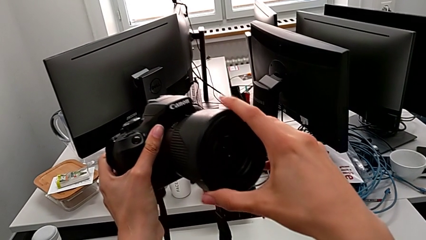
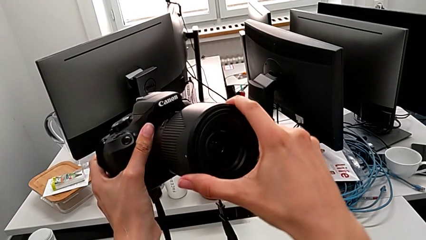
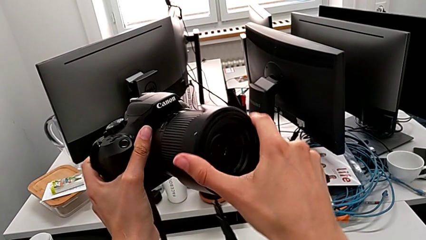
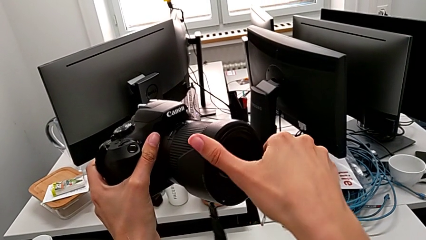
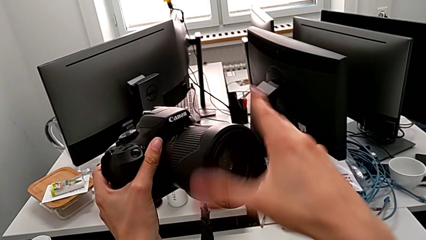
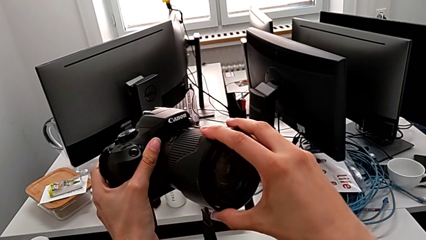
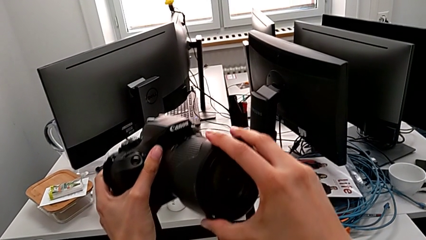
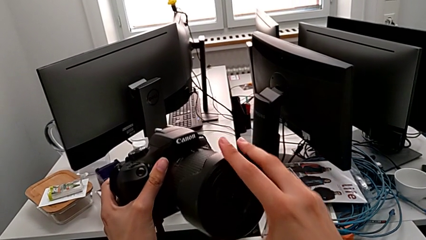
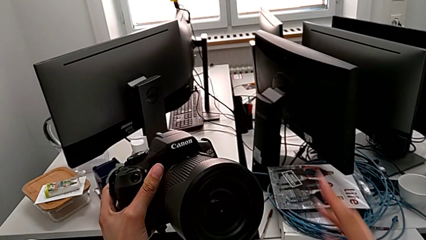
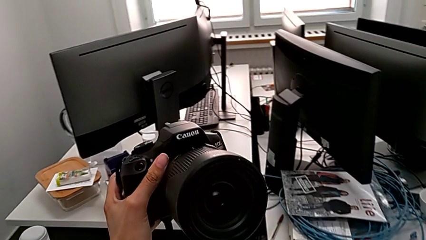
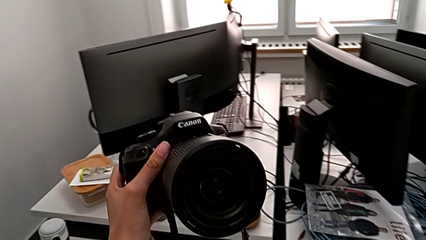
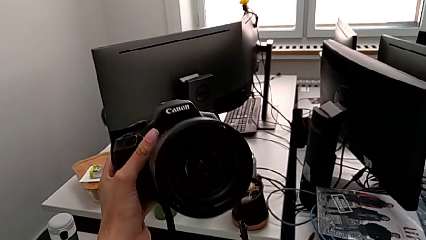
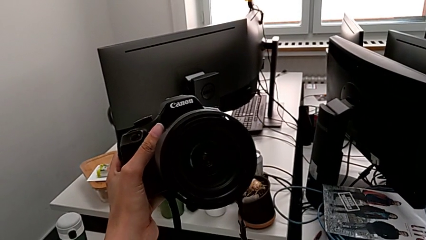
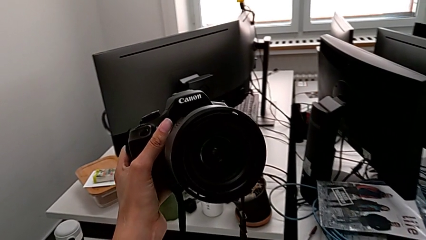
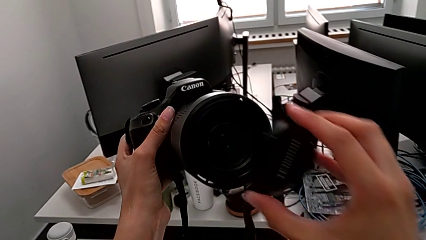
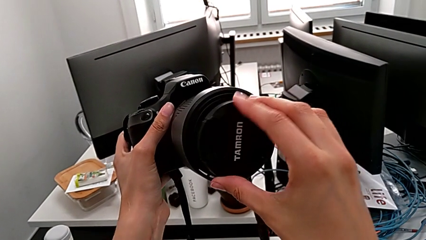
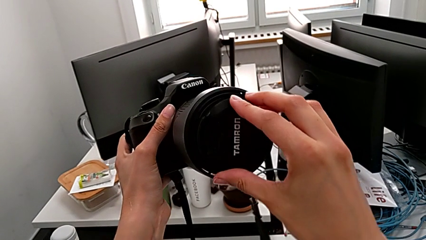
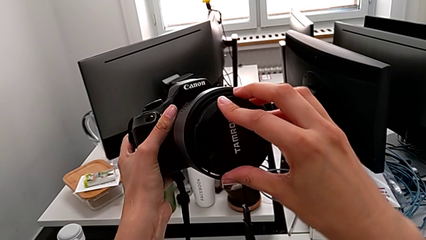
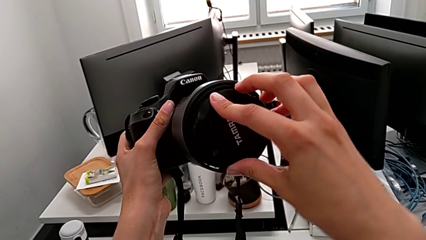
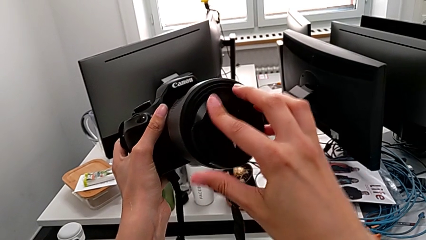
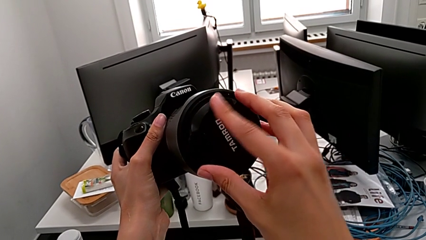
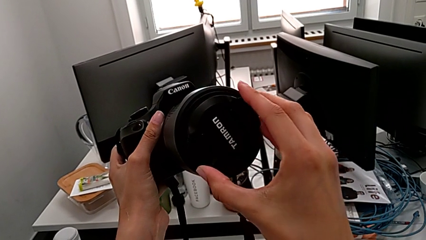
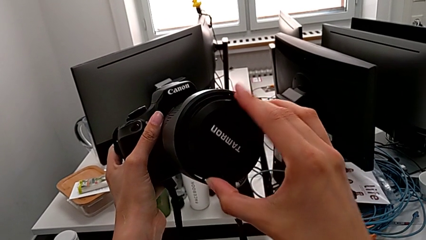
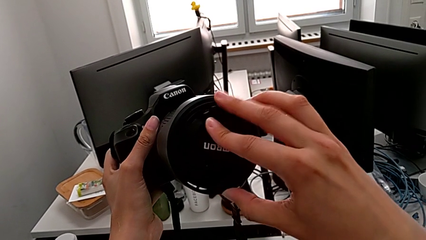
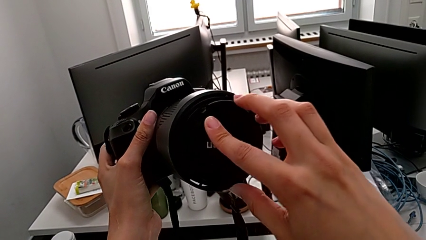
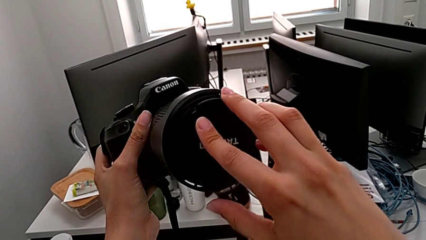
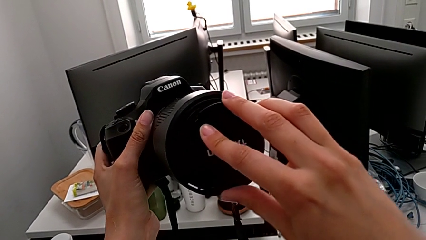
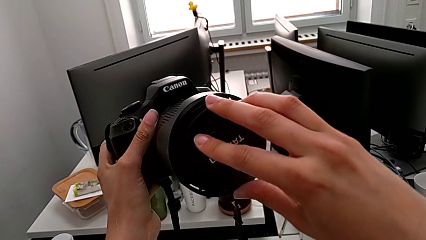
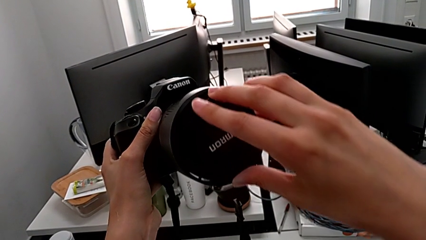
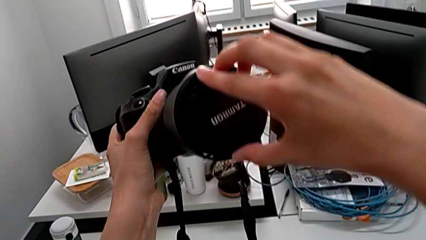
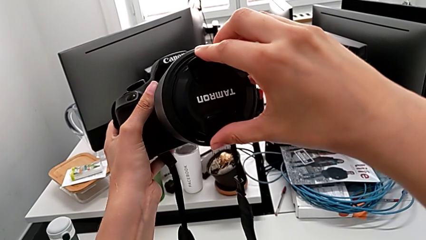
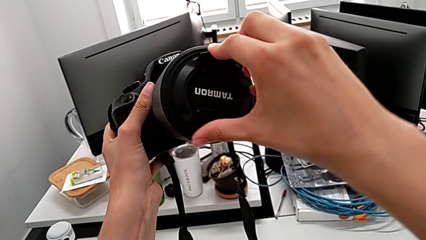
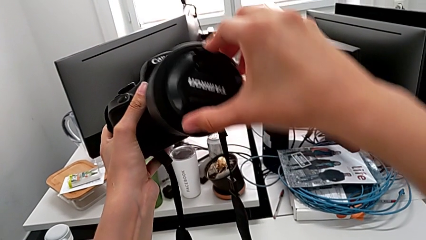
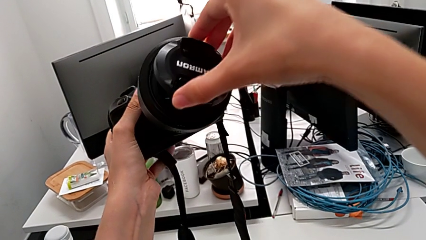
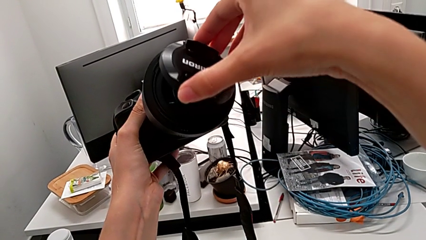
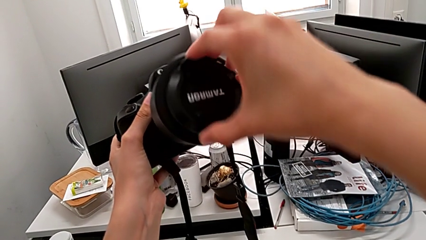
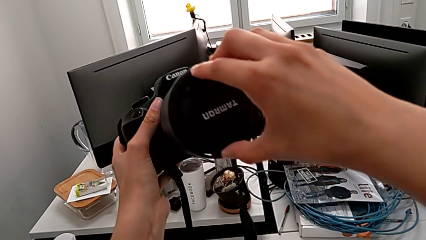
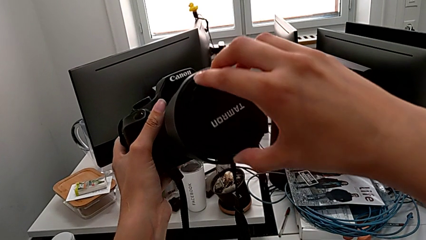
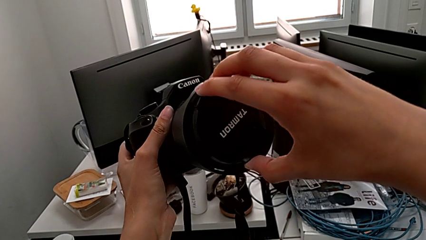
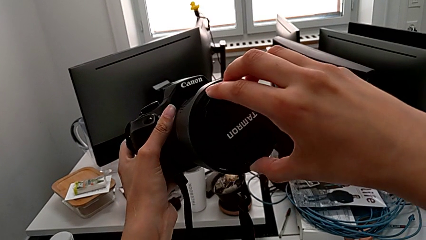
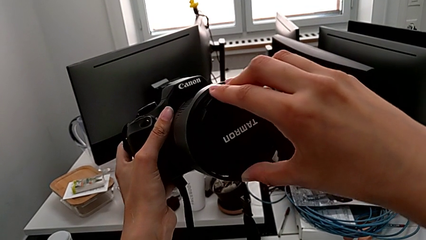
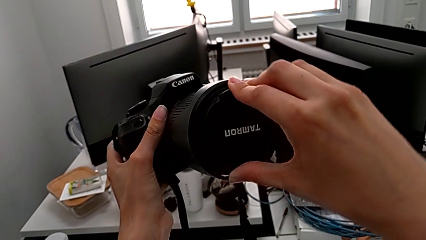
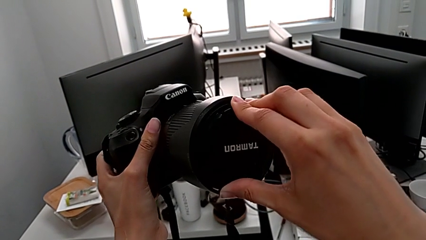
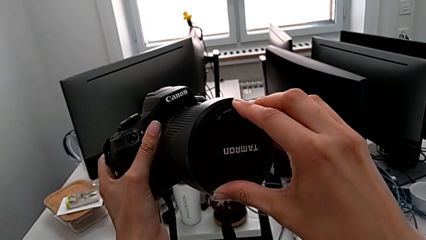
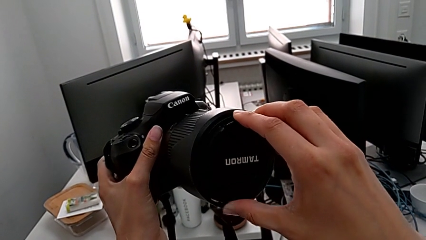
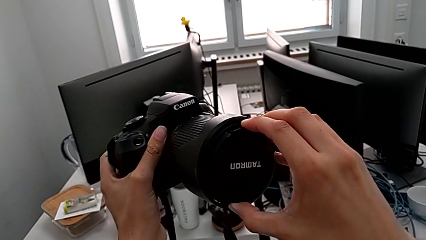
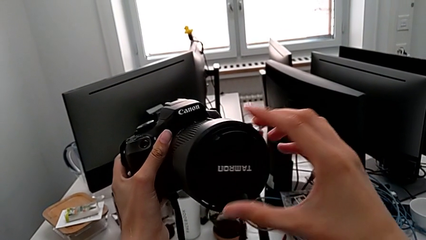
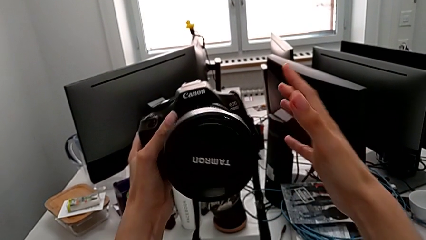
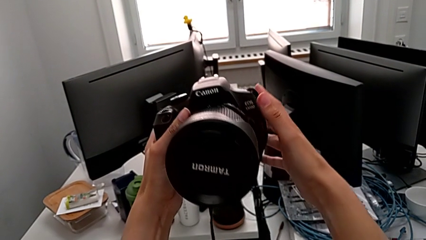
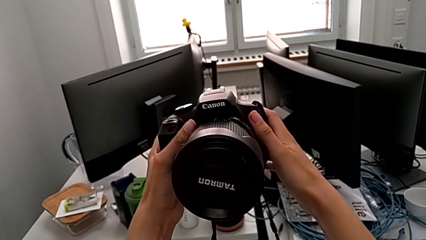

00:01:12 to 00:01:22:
The camera wearer is attaching the lens cover and the lens hood to the DSLR. They insert the lens cover, lift it and insert it.

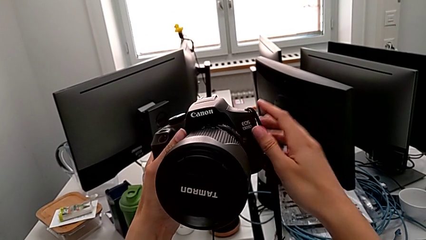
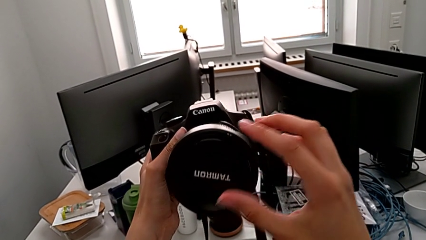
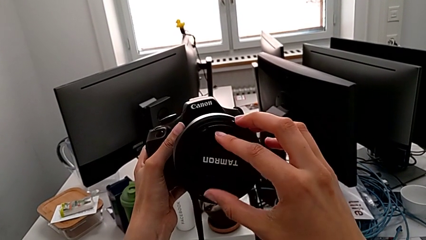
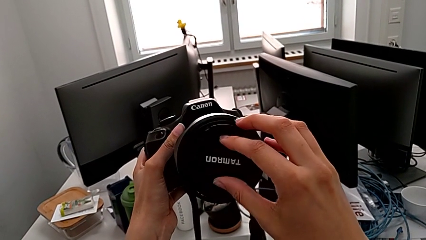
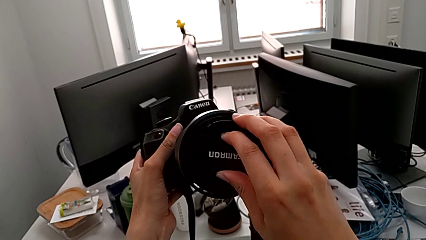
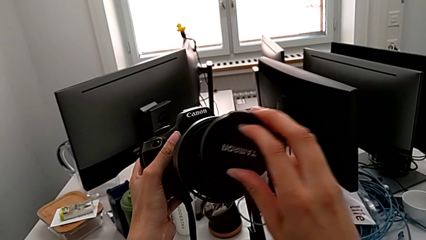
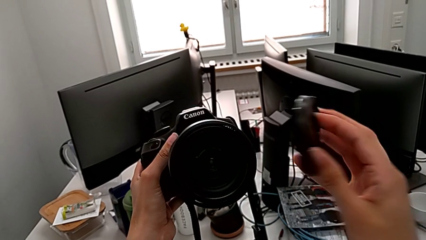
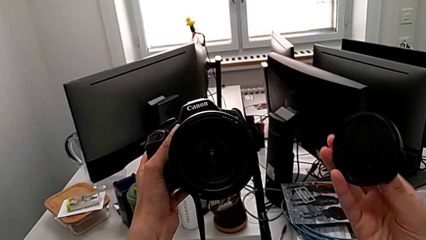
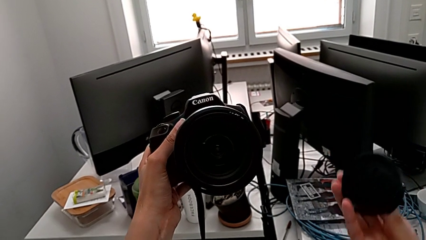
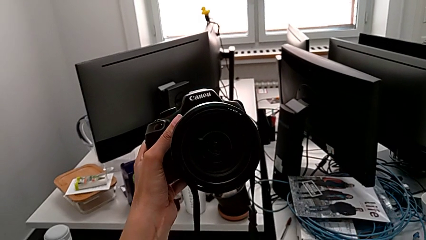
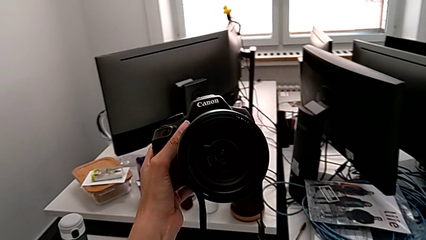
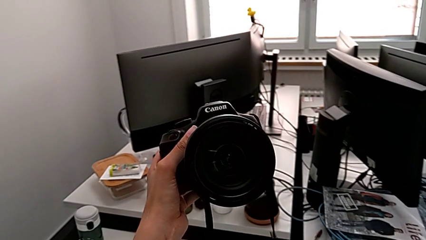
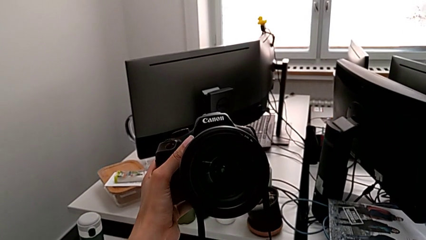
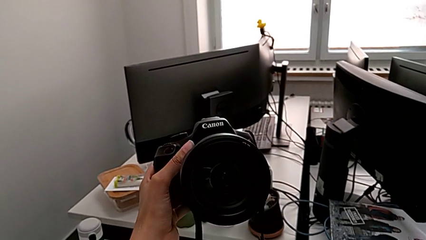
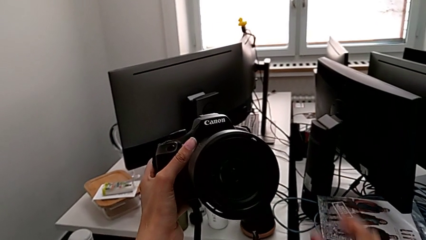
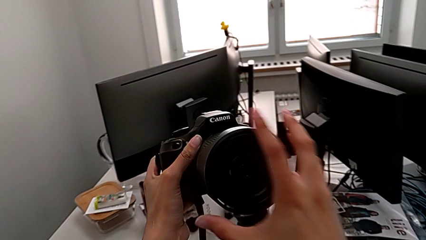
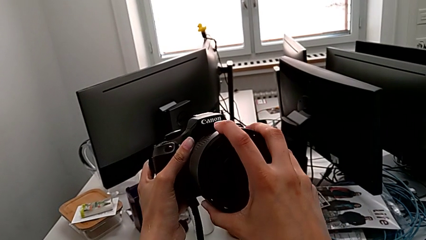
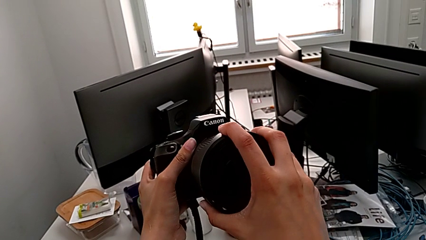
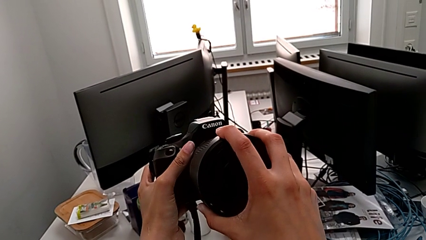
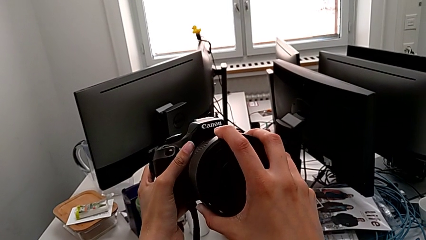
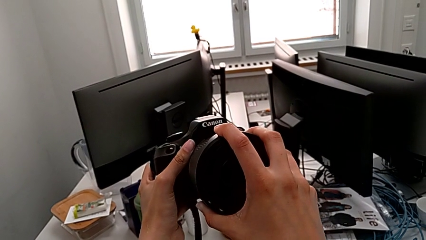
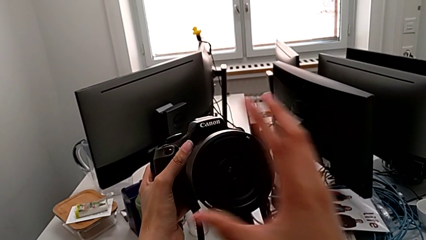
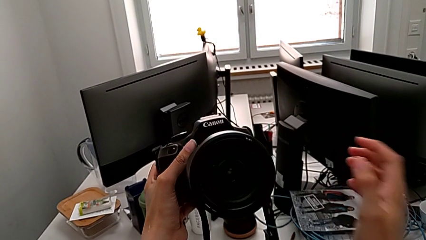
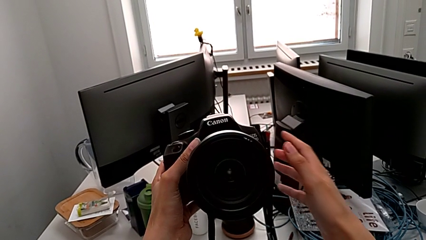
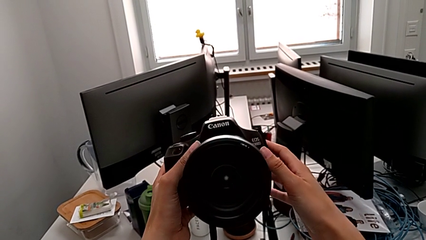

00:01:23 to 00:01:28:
The camera wearer detaches the cover from the lens of the DSLR. They grab the lens cover, withdraw it, place it and grab the lens.

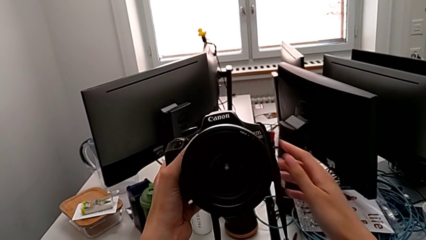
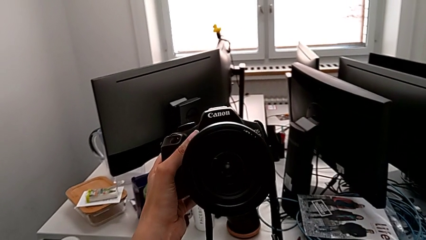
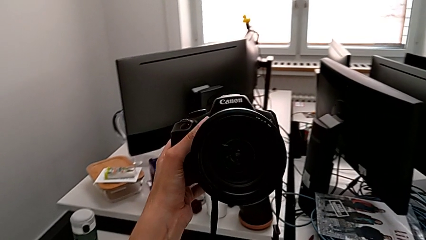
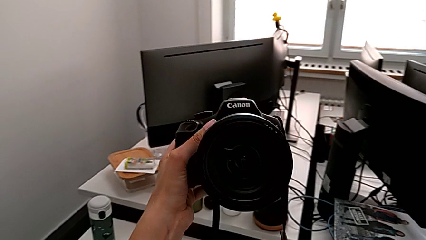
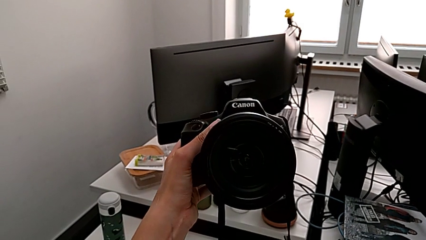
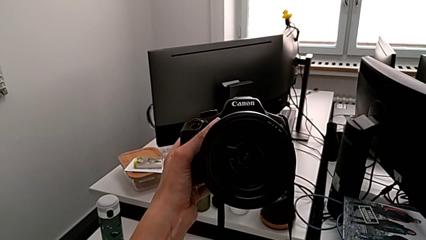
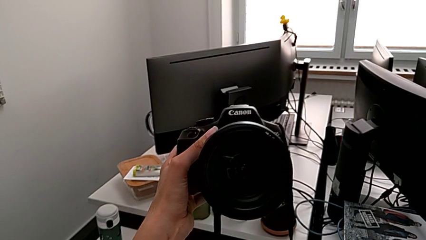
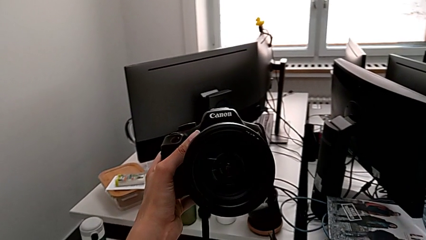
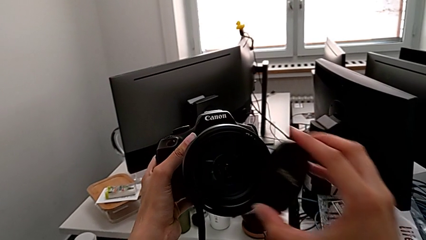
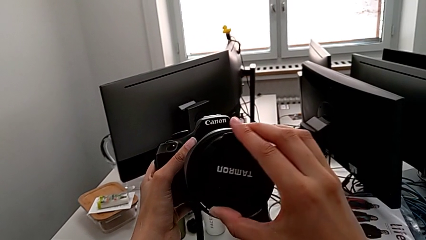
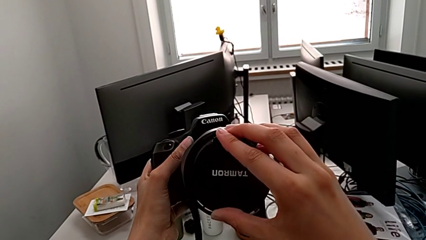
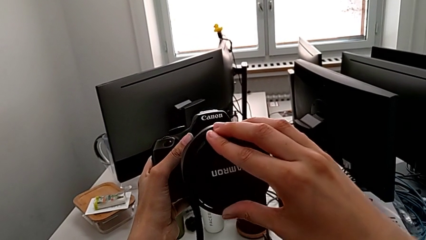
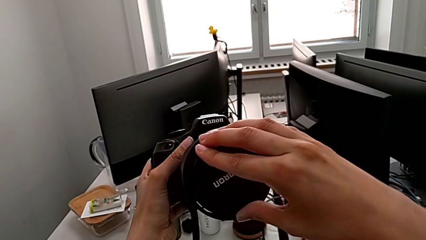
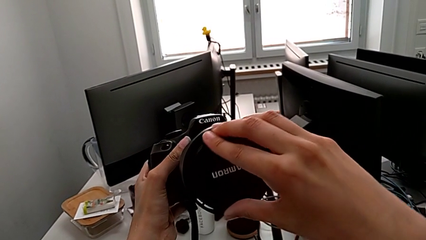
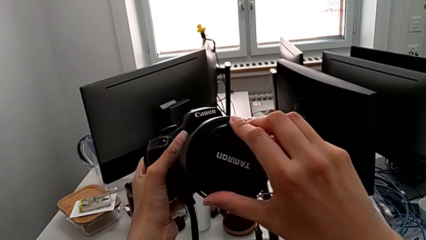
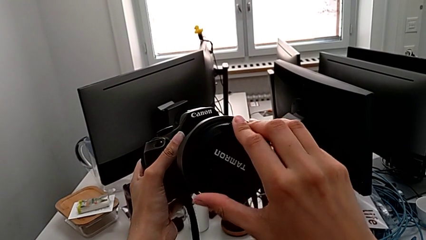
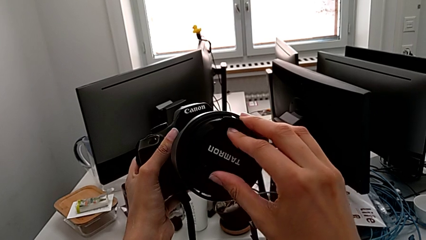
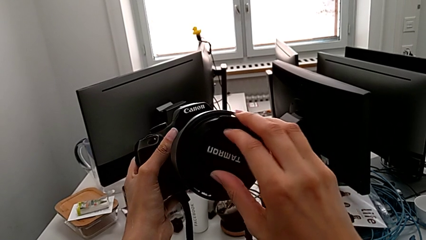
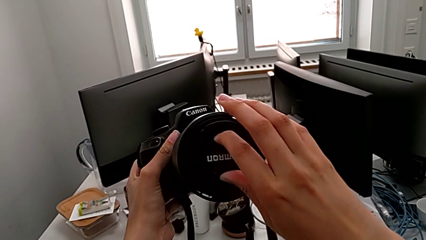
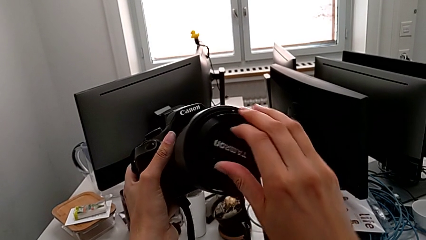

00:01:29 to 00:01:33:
The camera wearer is attaching the cover to the lens of the DSLR. They lift the lens cover, insert it, rotate it and assemble it.
